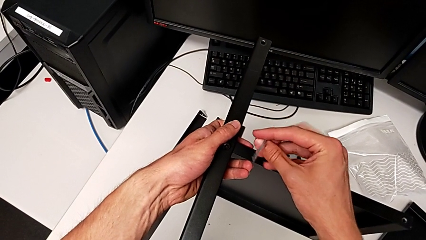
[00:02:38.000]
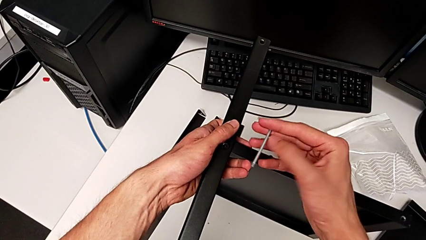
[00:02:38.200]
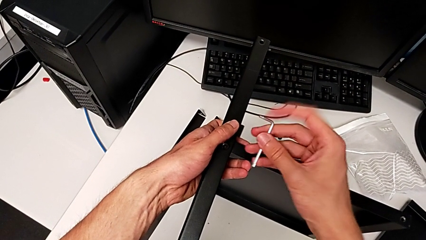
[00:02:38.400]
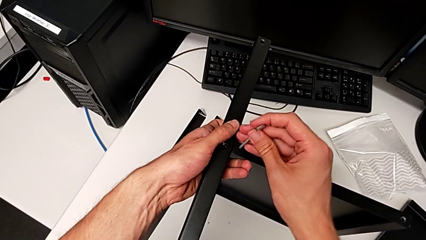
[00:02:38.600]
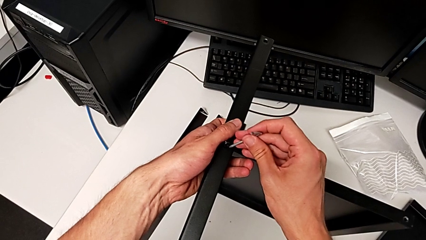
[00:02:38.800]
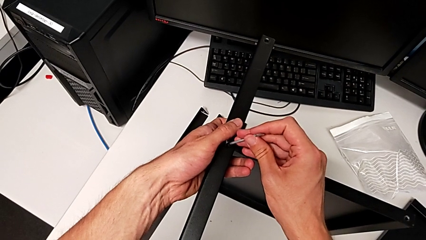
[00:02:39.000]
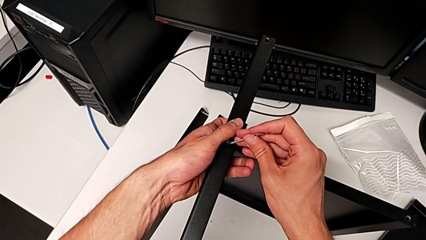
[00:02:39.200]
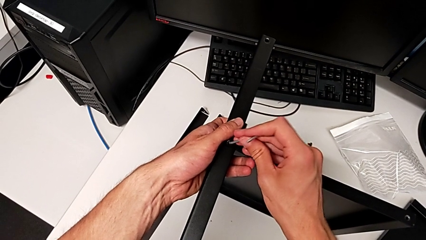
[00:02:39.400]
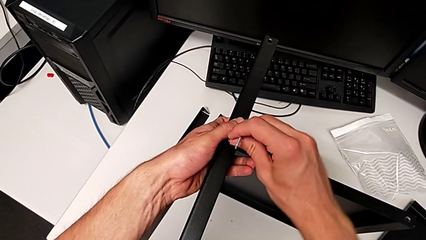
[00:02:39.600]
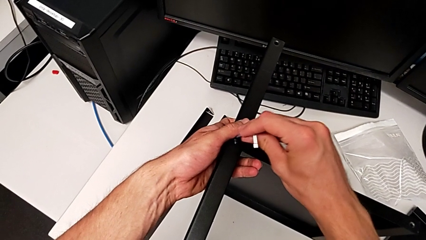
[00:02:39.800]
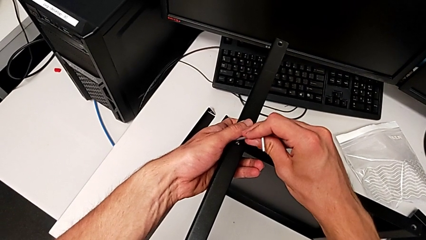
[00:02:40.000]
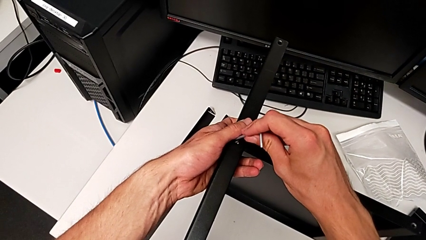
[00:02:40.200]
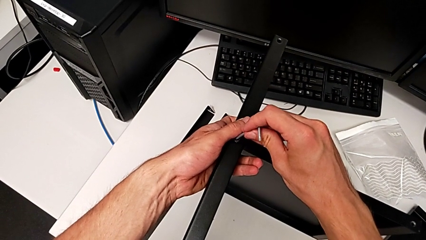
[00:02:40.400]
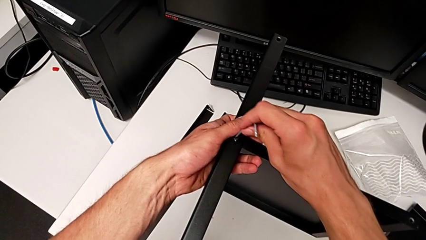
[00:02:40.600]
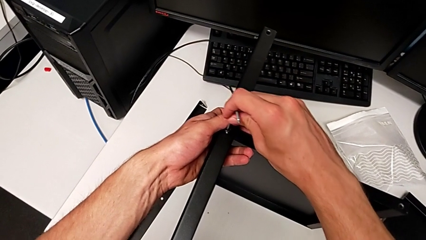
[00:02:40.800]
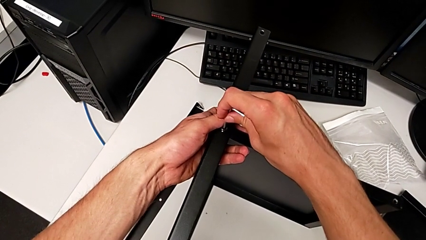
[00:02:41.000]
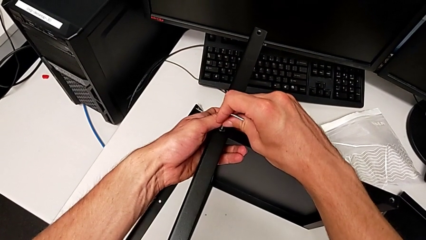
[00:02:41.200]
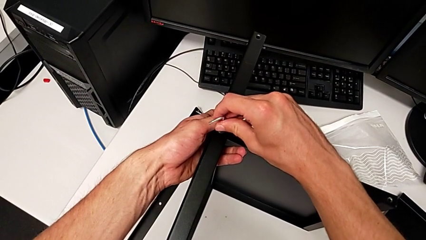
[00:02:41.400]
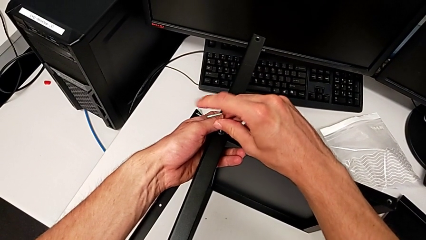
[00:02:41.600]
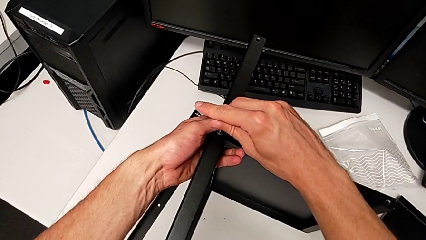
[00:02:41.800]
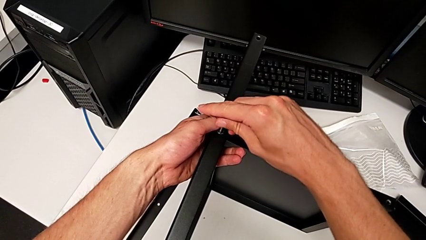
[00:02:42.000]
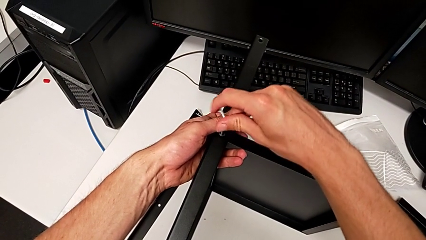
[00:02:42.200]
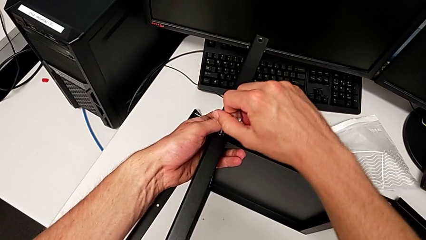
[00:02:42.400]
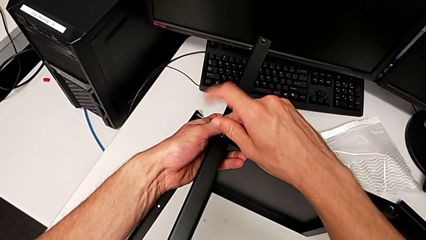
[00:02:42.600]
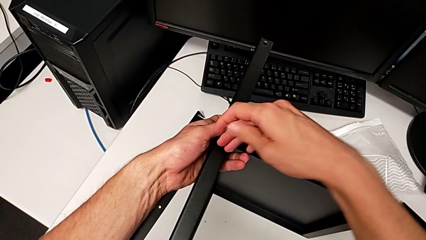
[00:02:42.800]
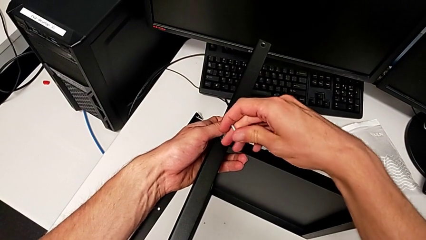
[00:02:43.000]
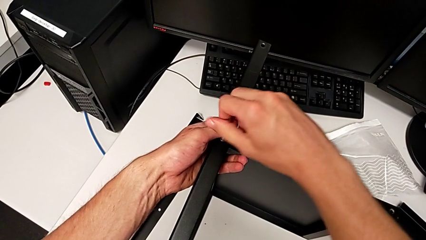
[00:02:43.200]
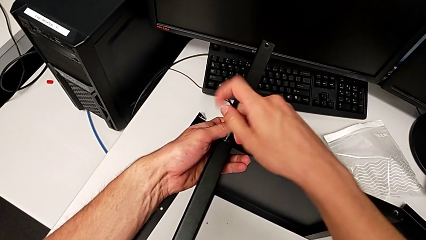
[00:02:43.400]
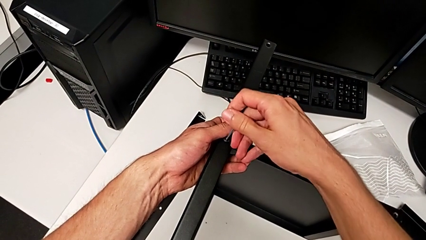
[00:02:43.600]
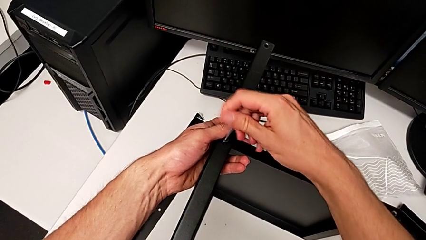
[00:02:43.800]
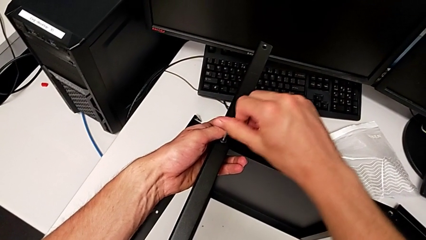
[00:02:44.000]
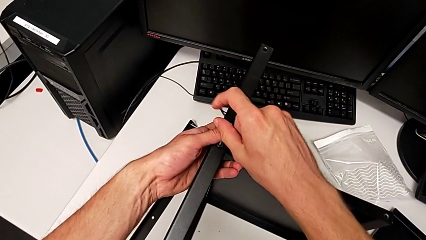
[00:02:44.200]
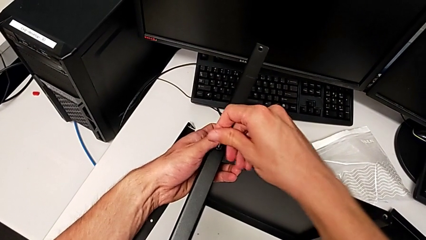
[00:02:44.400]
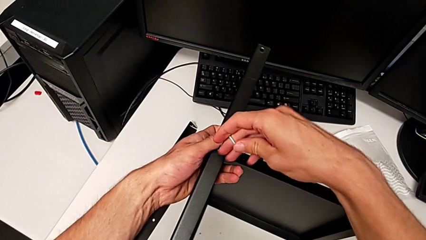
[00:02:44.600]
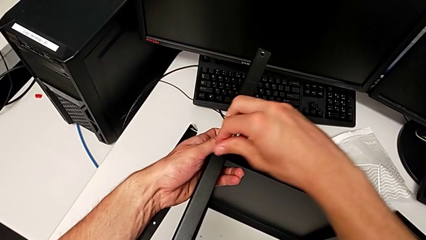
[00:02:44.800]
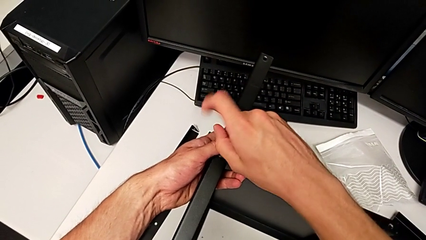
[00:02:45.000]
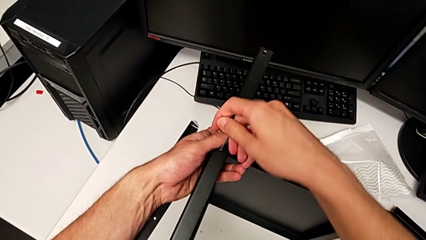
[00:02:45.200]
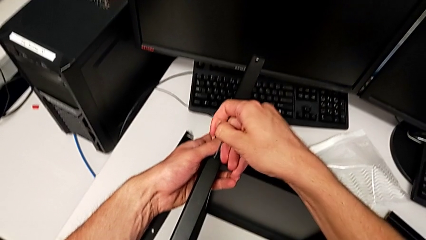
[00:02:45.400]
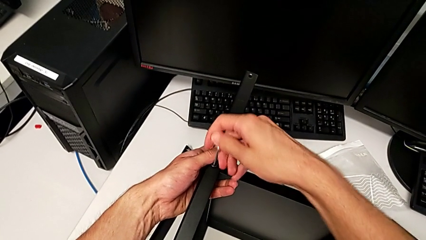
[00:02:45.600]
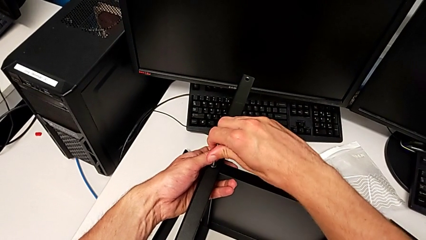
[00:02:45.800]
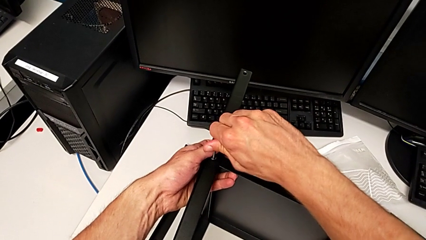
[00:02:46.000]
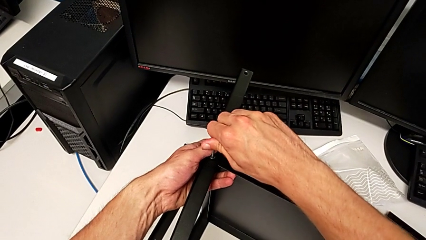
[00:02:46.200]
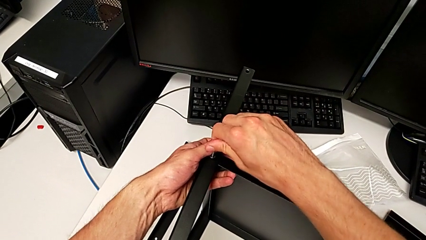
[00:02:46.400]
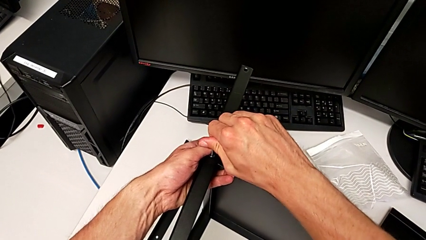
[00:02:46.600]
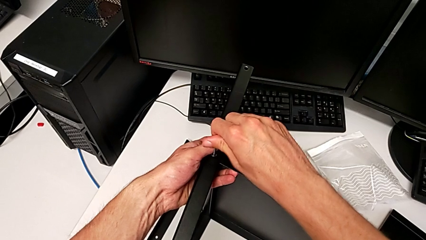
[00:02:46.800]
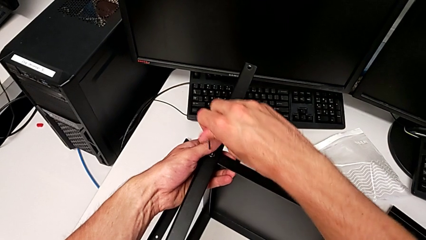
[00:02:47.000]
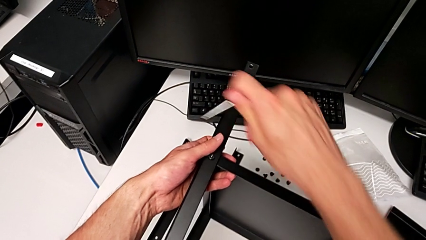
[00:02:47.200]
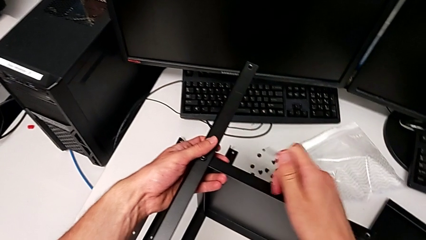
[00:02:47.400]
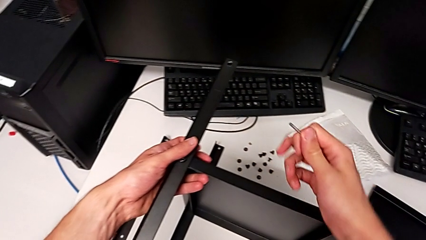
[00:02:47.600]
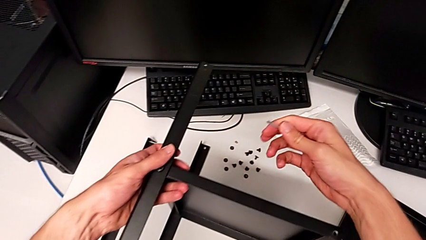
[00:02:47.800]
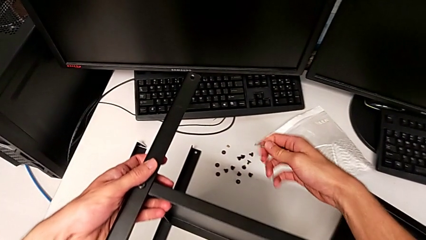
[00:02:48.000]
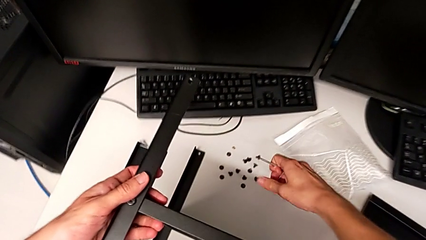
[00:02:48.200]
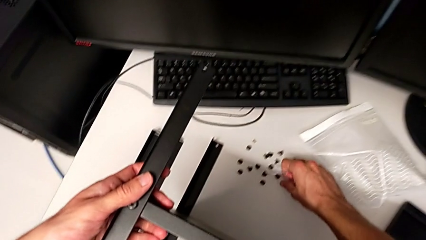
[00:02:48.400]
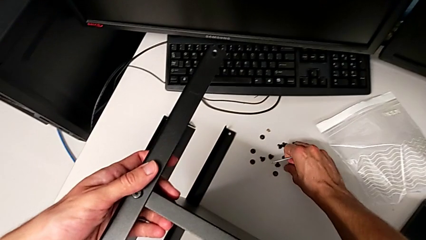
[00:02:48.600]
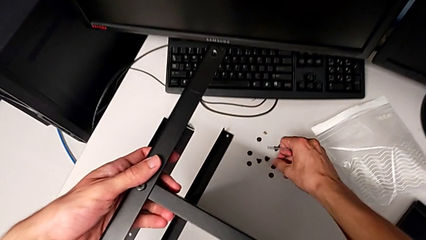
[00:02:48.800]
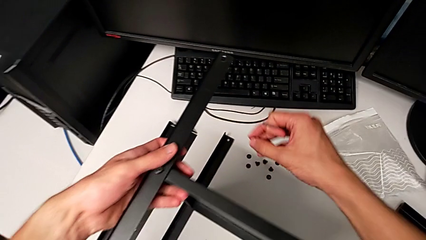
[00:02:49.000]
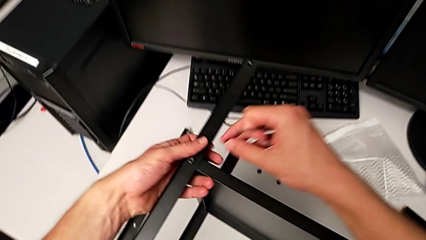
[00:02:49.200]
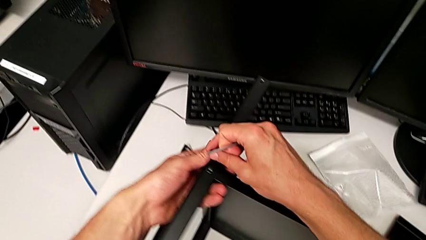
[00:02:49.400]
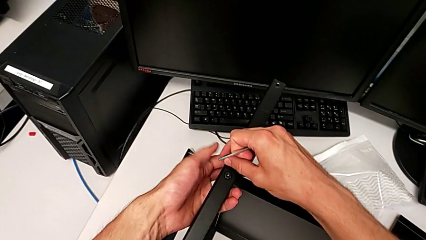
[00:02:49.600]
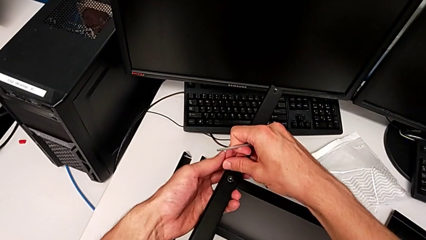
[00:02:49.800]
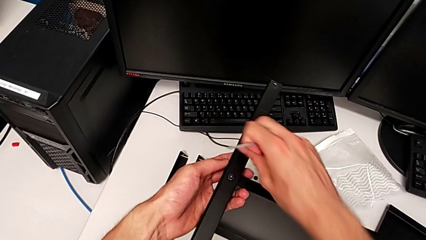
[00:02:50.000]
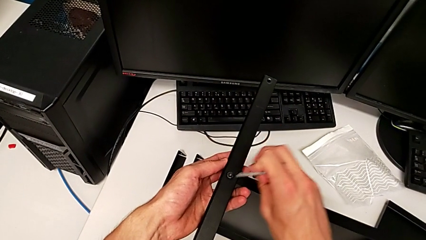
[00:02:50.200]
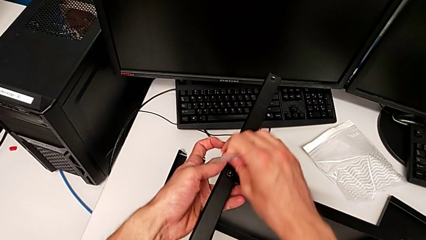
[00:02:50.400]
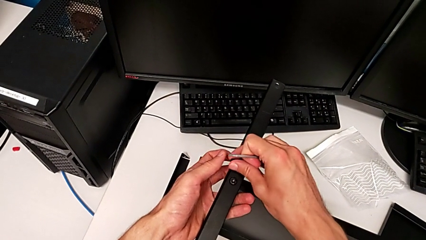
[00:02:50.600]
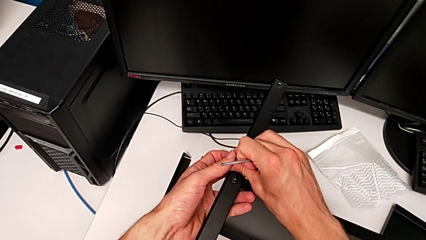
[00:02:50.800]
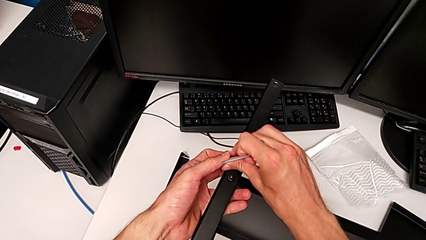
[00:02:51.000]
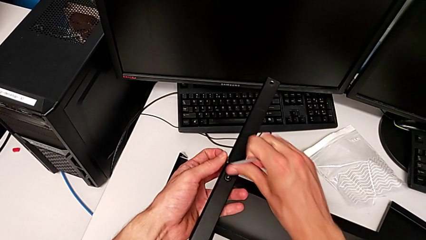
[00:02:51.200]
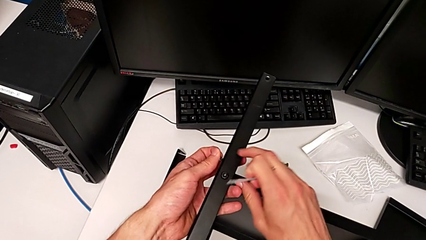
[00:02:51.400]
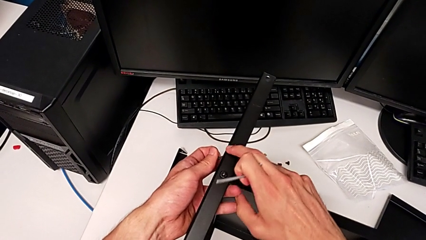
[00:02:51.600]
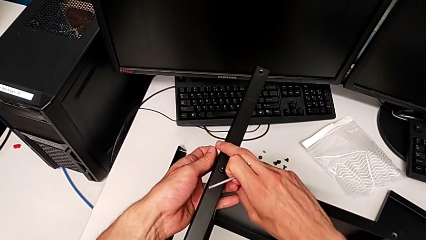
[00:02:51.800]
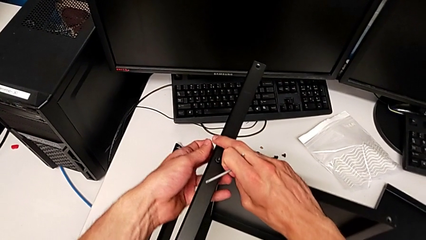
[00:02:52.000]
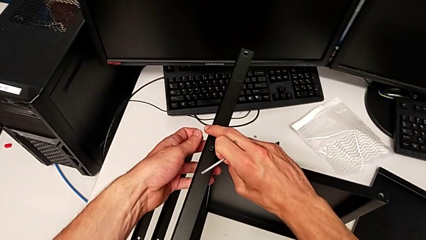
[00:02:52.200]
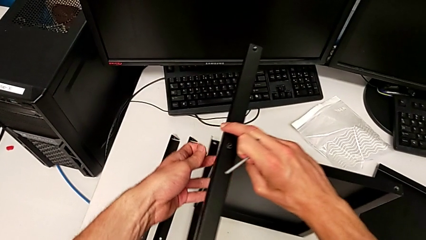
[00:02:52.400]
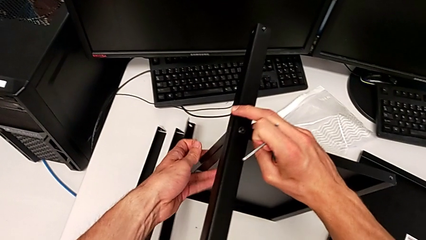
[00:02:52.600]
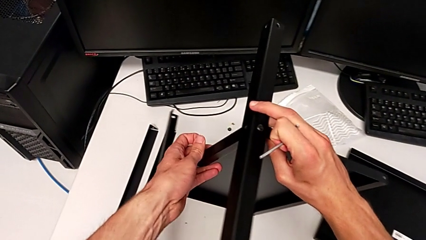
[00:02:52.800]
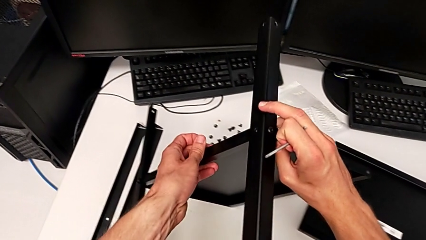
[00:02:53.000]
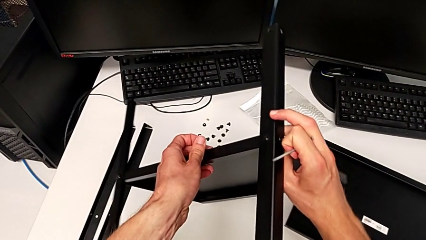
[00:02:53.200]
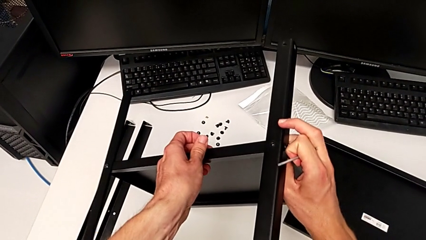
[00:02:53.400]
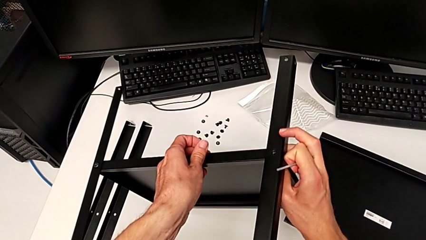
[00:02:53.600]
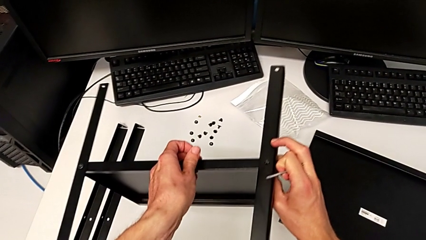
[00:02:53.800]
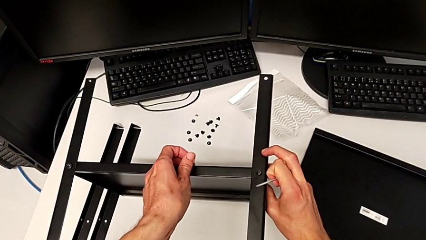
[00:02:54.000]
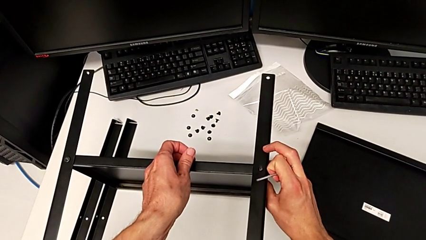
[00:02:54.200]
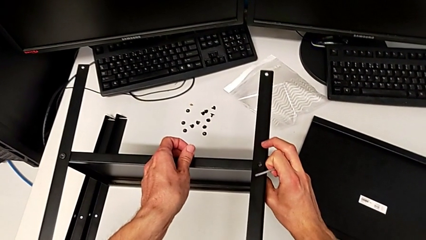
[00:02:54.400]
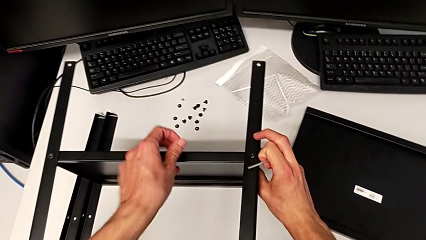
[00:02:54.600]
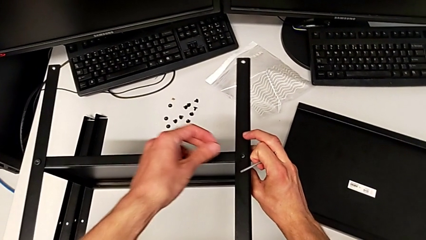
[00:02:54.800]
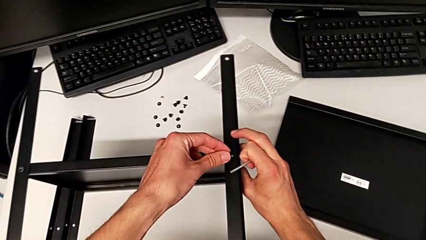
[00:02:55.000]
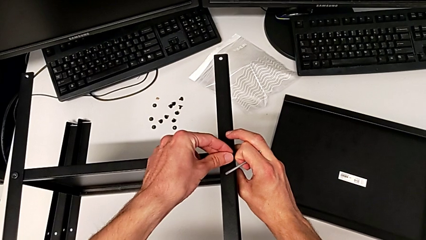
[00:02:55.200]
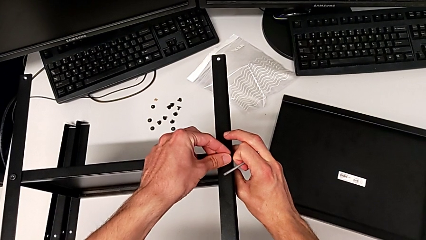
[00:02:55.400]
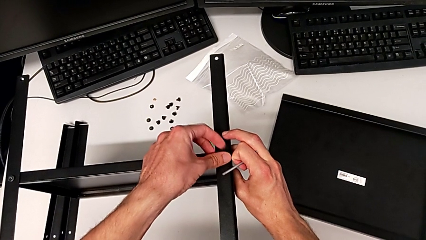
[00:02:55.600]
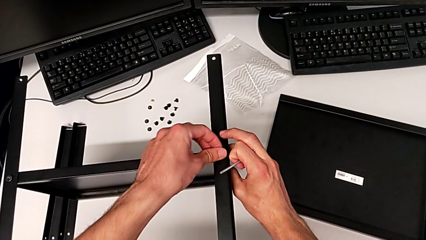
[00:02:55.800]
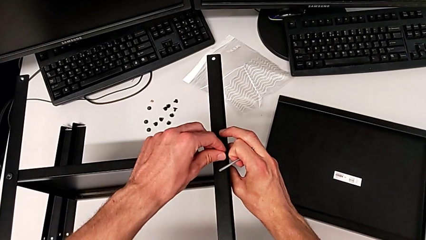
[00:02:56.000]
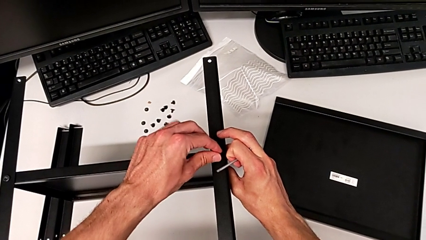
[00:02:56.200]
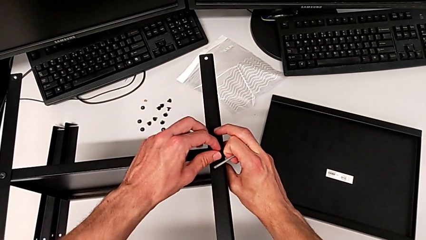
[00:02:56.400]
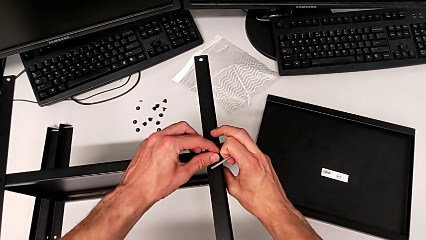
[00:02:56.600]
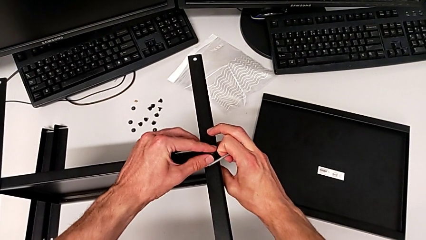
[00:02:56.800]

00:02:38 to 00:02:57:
The camera wearer is assembling the second leg. They insert the Allen wrench, screw the hex socket head, withdraw the Allen wrench, grab the hex socket head twice, rotate the nightstand and insert the hex socket head.
